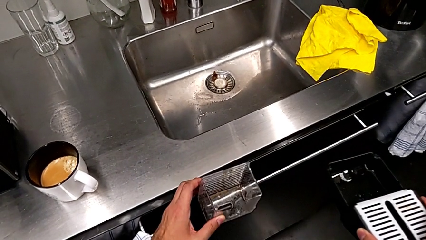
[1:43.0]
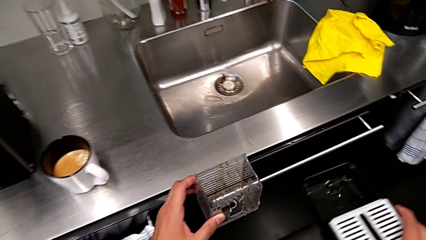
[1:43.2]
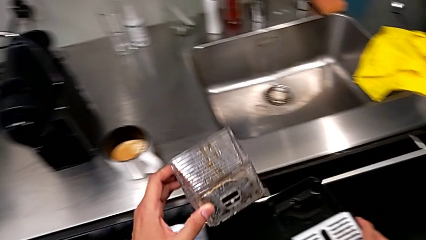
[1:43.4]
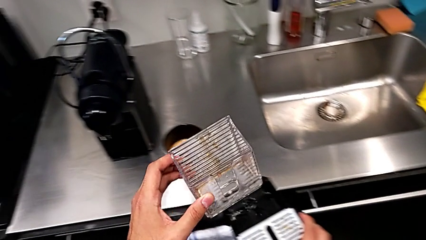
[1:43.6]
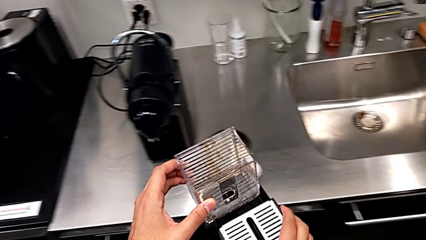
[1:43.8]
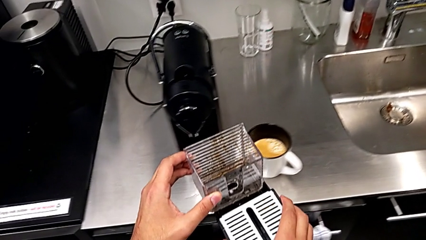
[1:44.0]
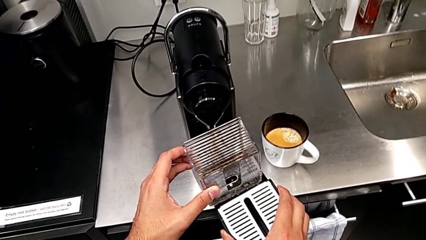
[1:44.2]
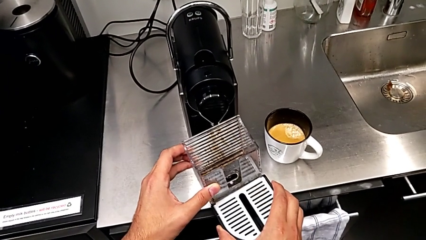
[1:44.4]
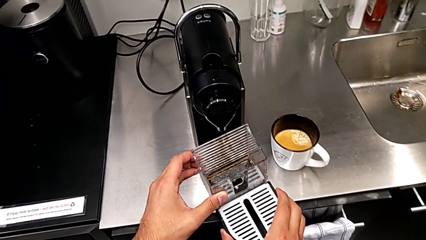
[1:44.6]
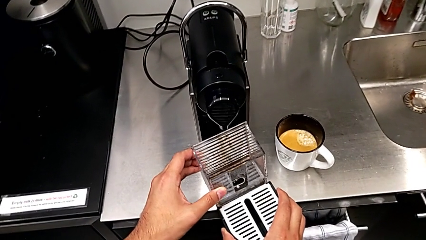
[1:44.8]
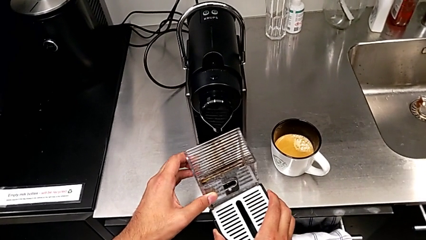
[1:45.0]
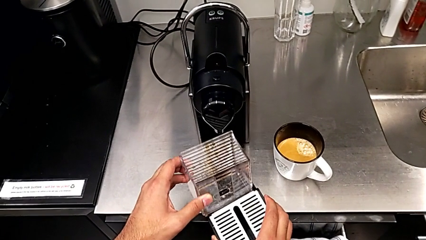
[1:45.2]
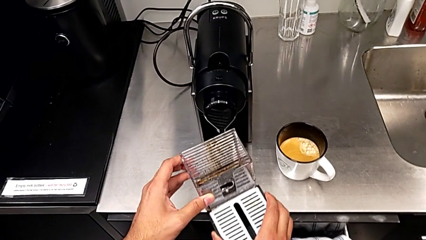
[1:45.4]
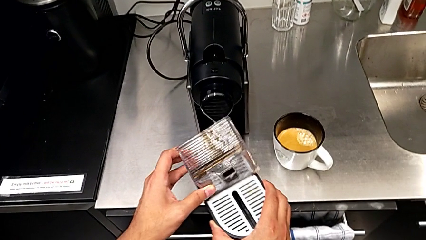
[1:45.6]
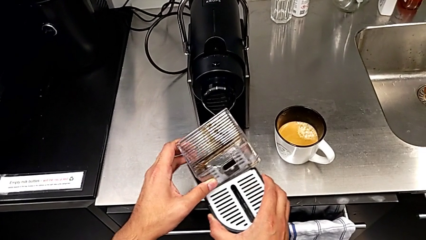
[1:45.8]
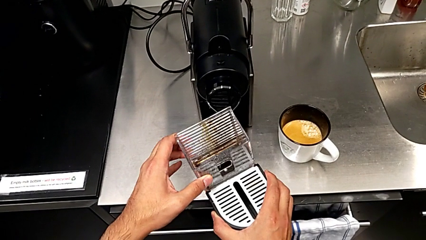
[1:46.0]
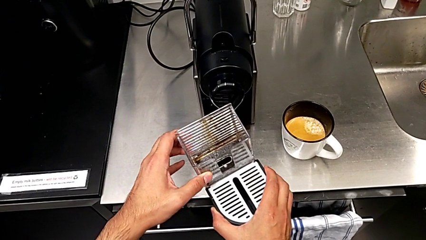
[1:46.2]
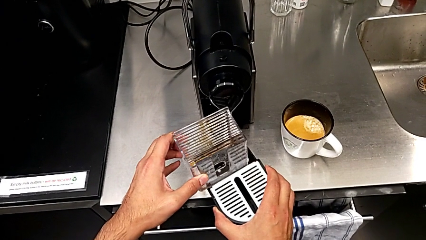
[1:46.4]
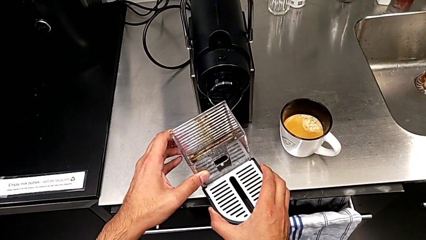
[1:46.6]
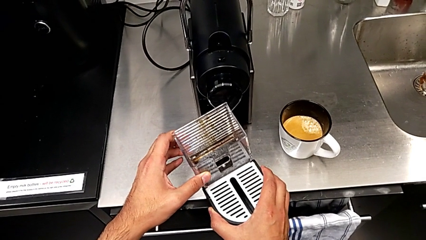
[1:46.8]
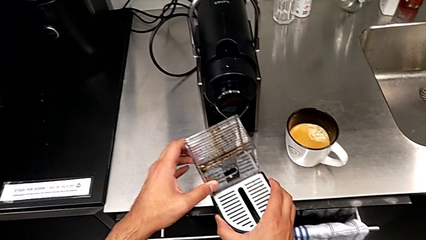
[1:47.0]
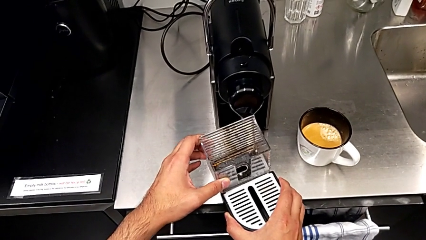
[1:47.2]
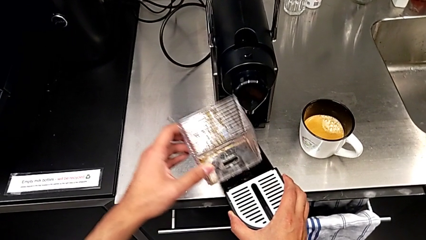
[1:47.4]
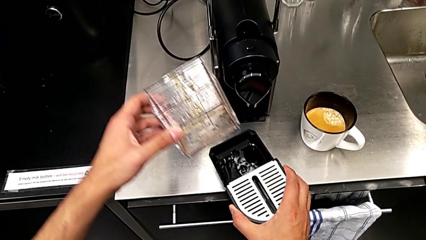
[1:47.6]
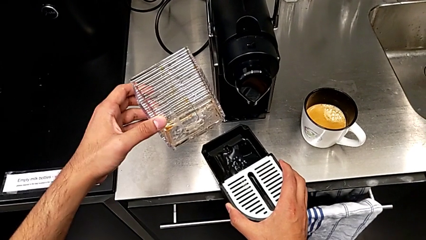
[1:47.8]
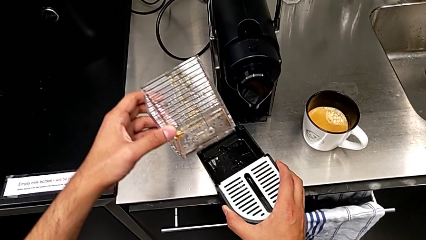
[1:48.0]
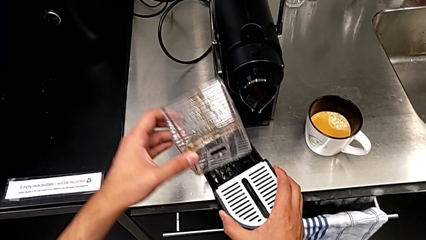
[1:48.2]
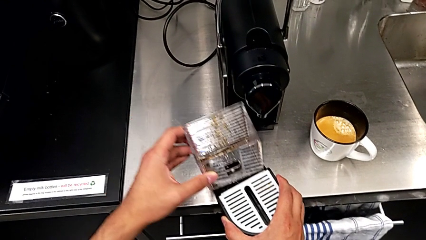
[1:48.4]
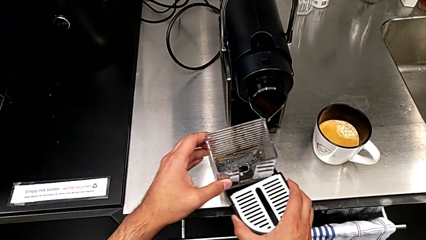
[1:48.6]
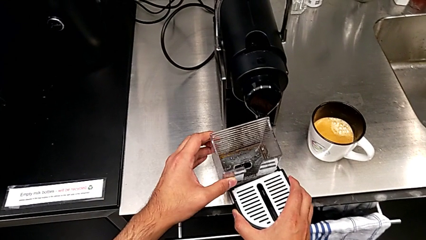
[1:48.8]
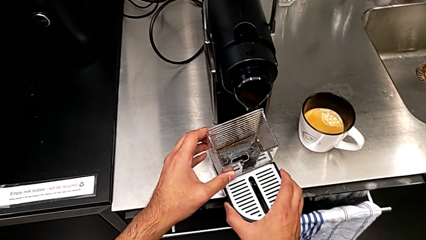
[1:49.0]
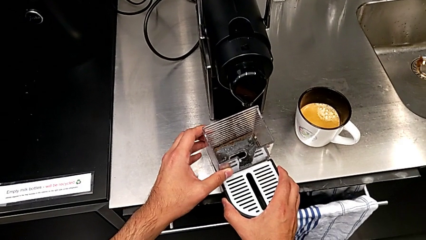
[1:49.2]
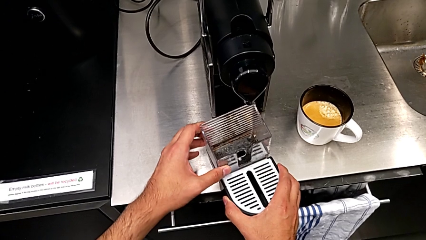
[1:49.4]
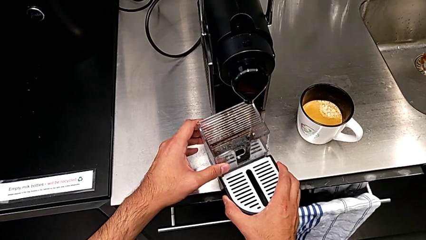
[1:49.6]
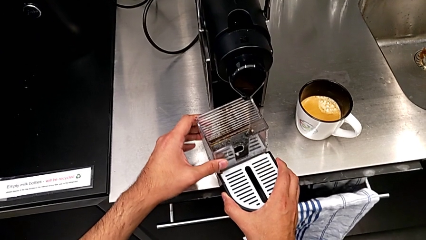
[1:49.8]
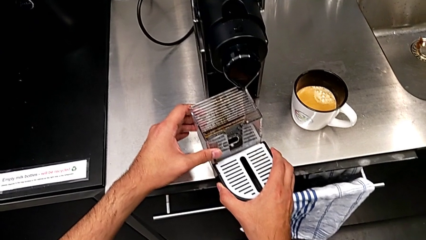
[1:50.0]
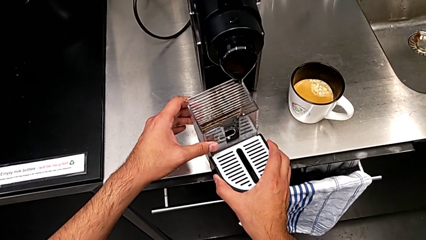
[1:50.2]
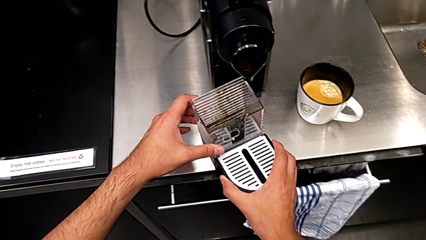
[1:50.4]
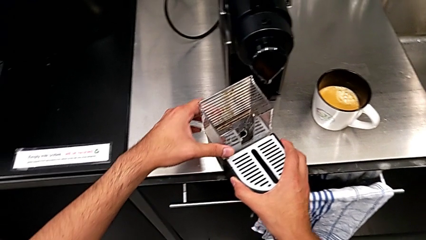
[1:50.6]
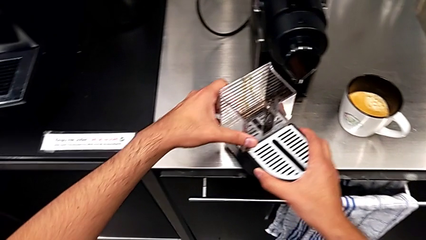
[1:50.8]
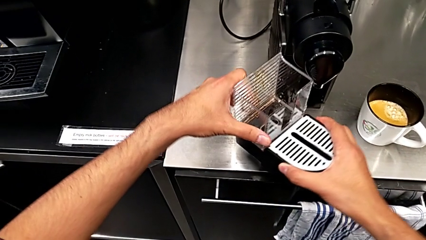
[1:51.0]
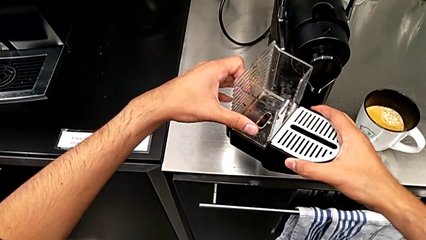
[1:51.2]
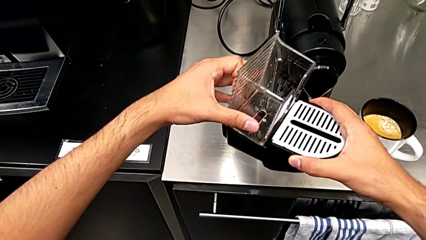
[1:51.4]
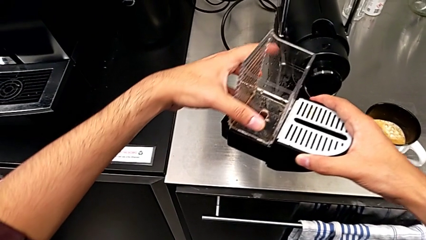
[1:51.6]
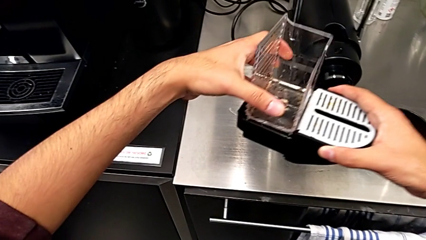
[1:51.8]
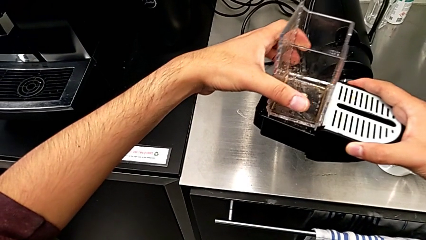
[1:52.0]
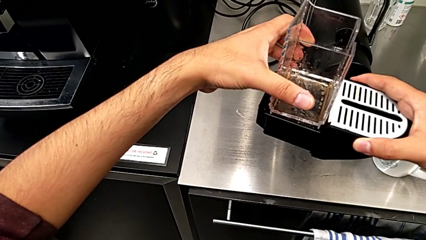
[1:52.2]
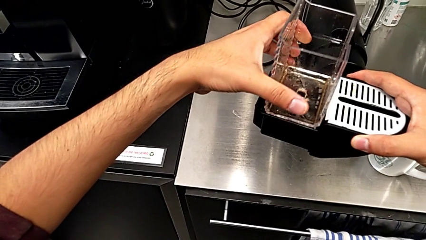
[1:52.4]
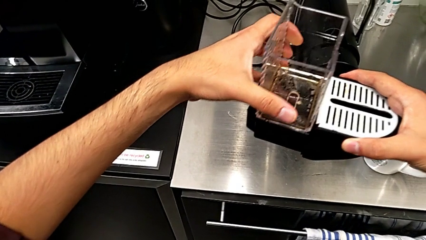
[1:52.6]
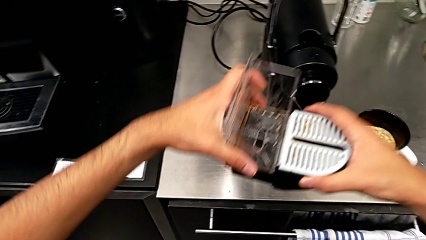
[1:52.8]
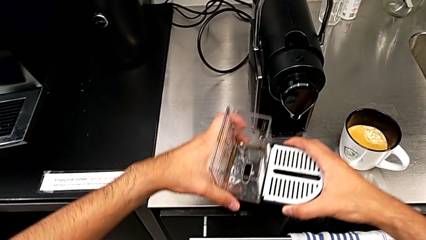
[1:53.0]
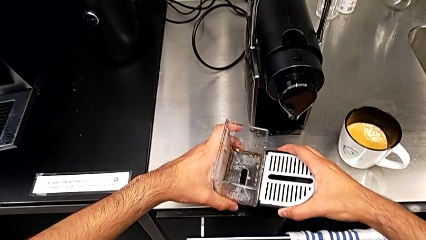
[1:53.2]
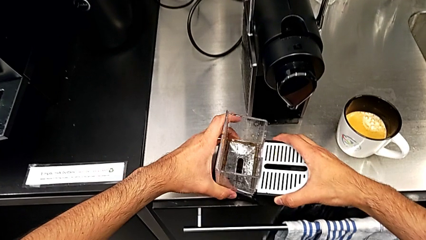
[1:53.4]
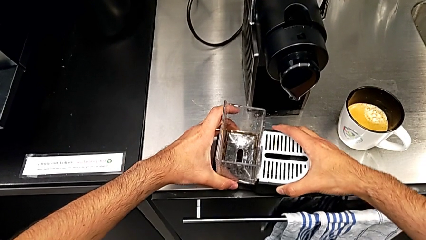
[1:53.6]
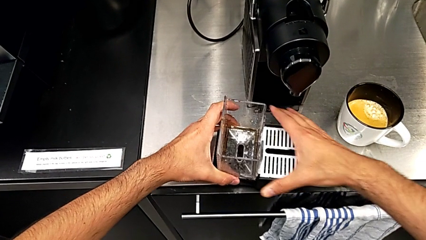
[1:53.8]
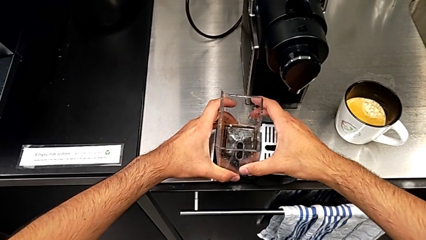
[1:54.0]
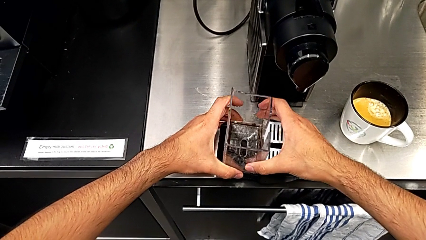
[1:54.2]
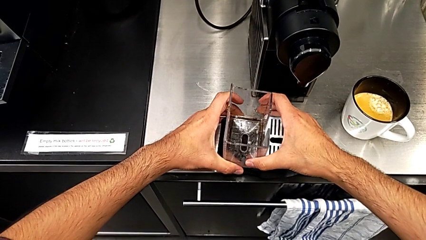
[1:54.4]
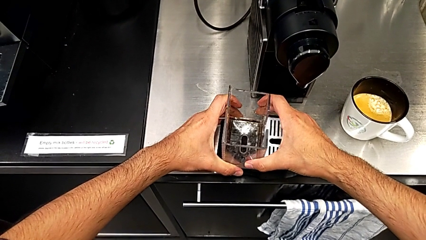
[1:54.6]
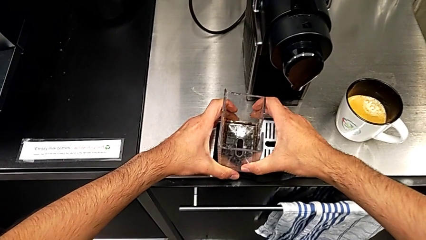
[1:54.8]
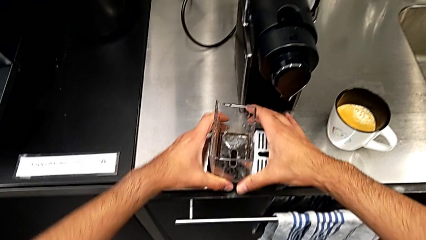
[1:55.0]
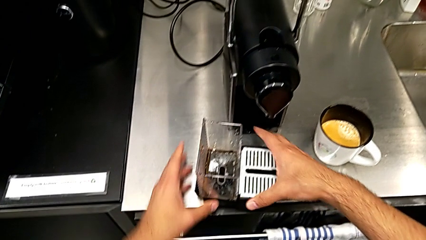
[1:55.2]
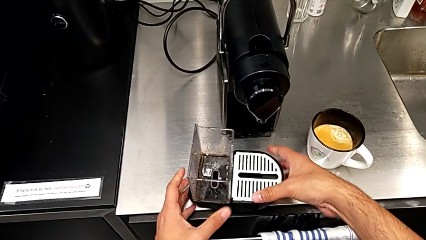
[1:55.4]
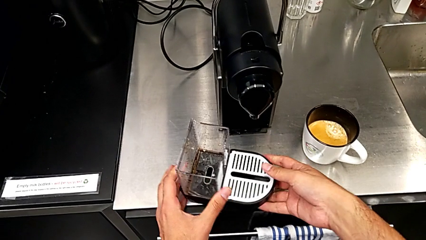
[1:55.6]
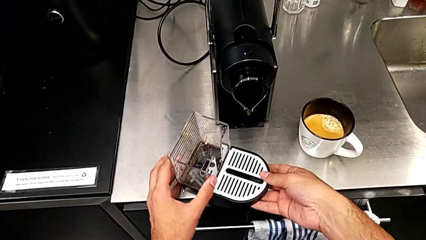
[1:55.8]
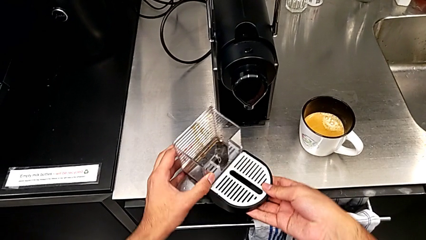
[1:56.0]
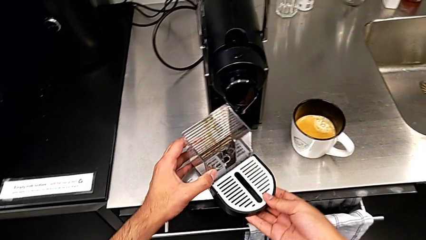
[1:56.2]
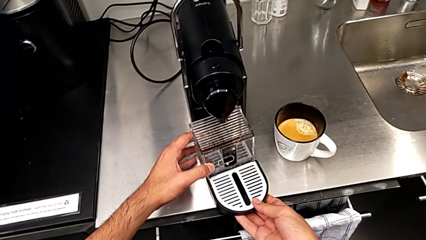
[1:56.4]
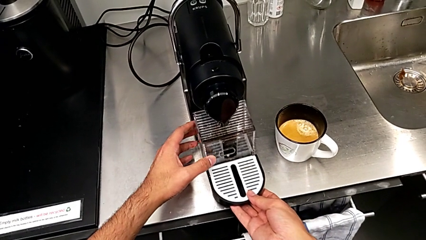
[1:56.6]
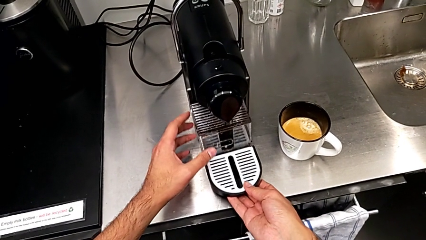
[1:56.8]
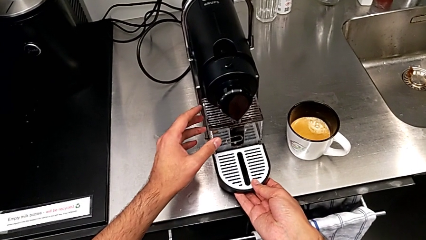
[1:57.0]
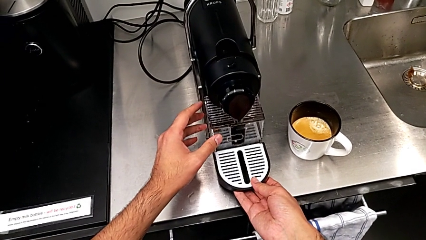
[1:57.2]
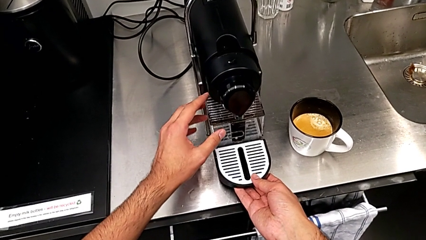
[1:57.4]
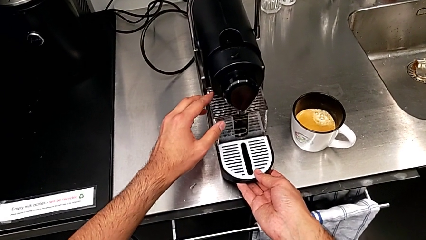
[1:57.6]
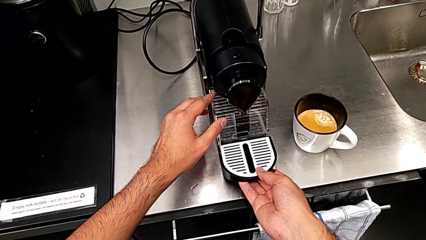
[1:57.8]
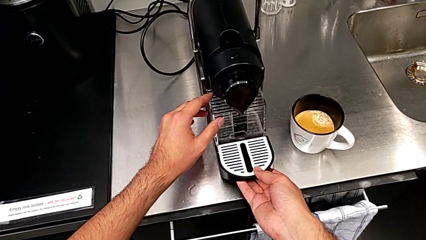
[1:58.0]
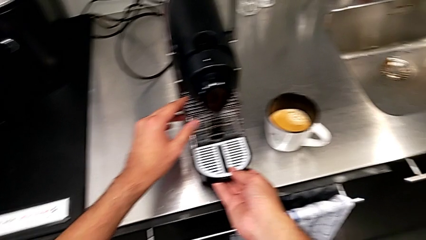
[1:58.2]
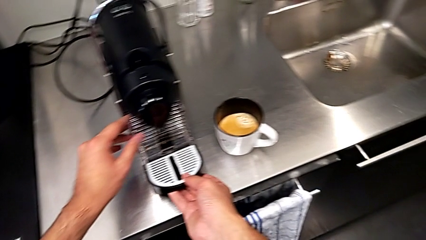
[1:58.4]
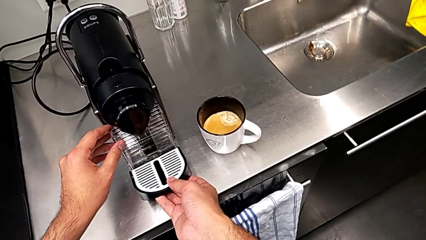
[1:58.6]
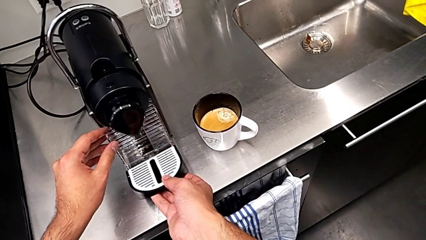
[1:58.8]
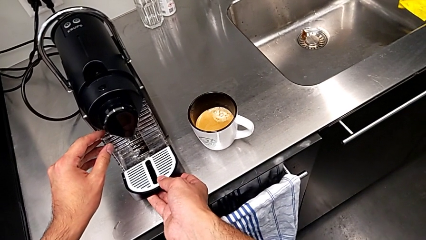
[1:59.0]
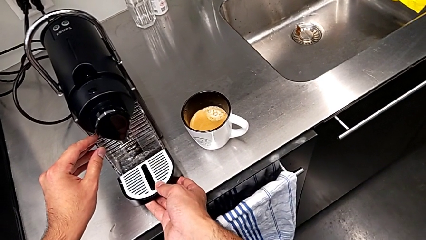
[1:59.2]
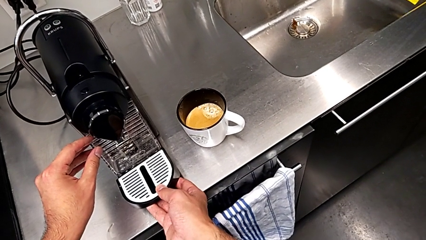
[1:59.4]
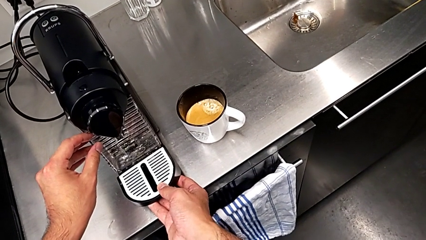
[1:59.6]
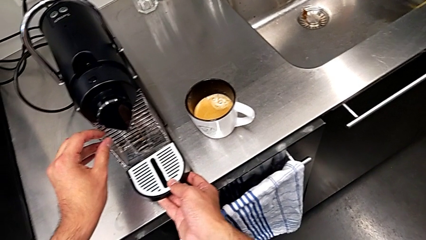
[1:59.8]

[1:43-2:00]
The camera wearer is emptying the capsule container. They approach the espresso machine with the right hand, wrongly assemble and lift the capsule container with the left hand, assemble it with the left hand, assemble the drip tray with the right hand and begin to wrongly assemble it with the right hand, trying to assemble the drip tray into the machine.
